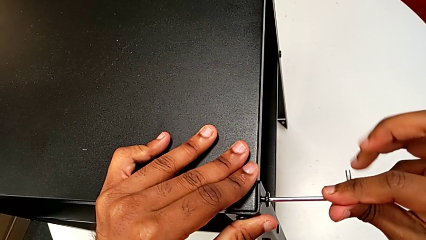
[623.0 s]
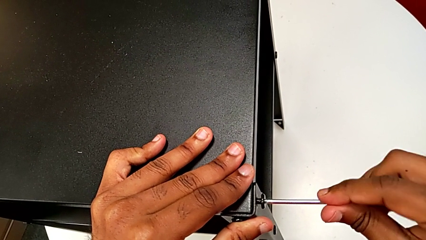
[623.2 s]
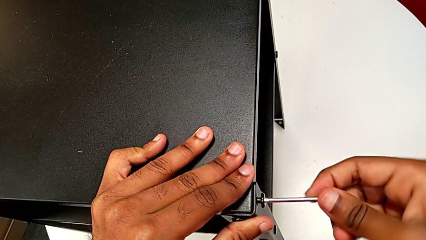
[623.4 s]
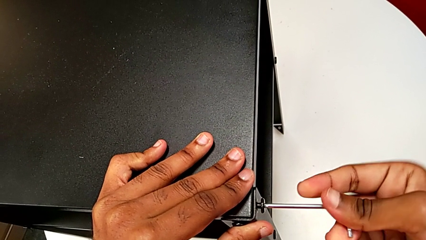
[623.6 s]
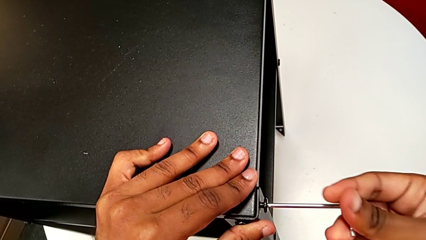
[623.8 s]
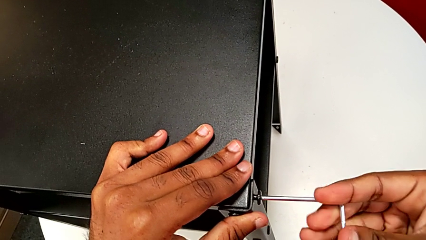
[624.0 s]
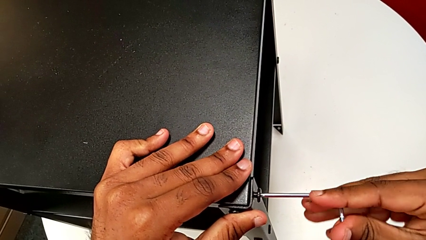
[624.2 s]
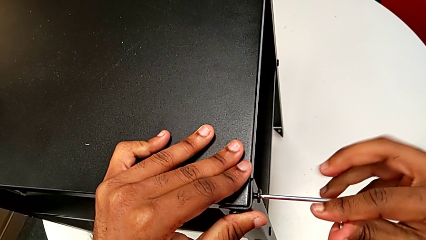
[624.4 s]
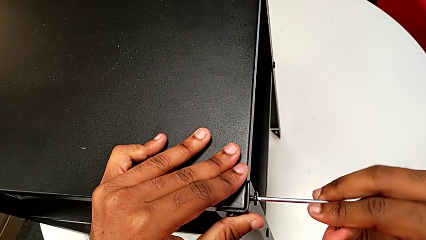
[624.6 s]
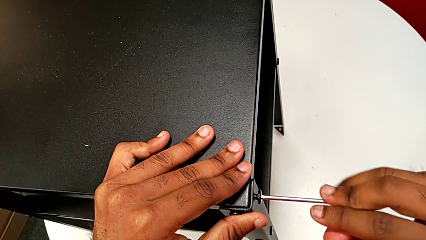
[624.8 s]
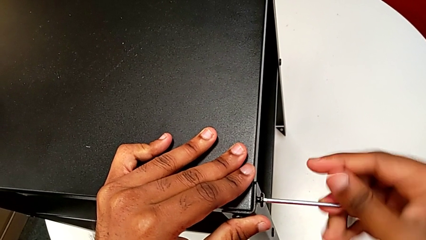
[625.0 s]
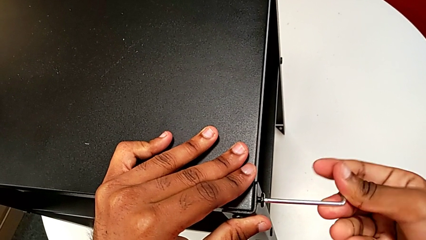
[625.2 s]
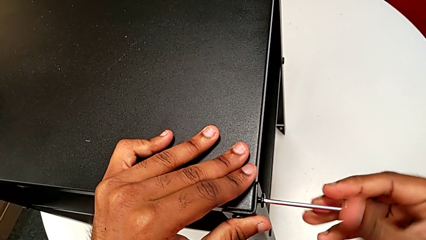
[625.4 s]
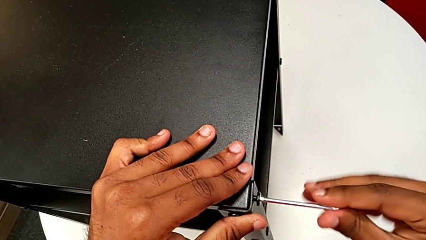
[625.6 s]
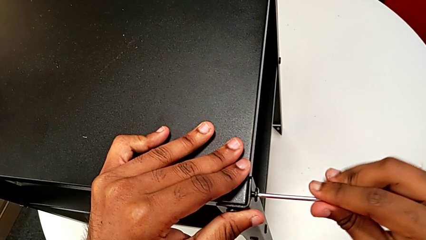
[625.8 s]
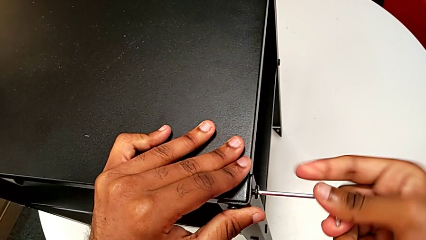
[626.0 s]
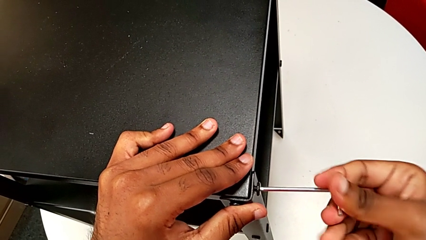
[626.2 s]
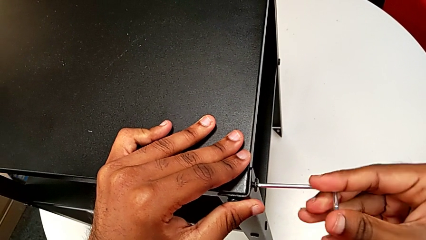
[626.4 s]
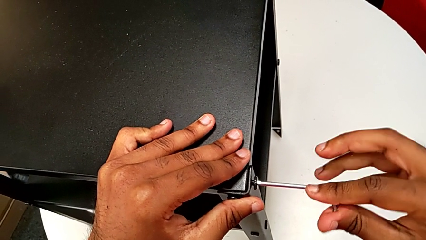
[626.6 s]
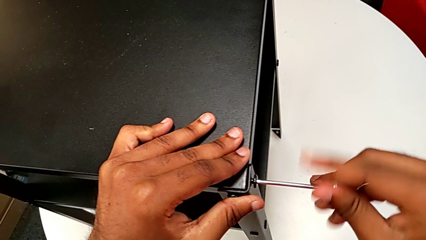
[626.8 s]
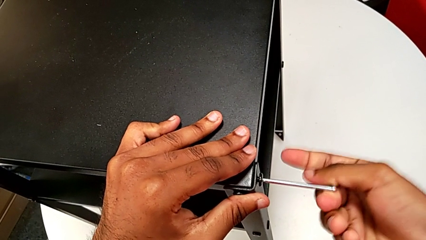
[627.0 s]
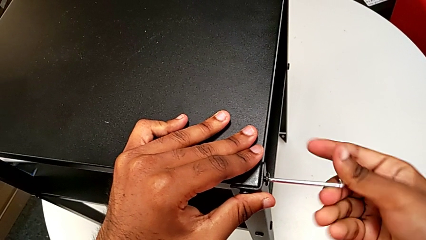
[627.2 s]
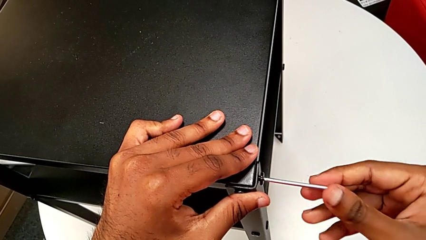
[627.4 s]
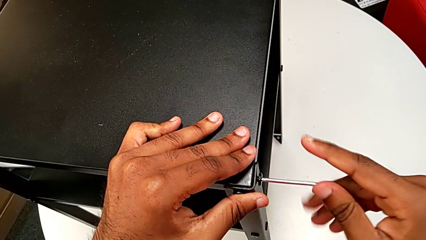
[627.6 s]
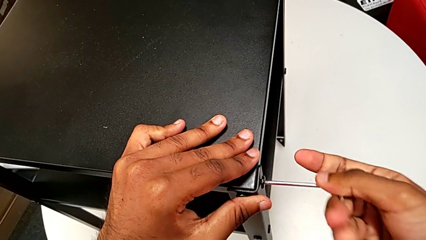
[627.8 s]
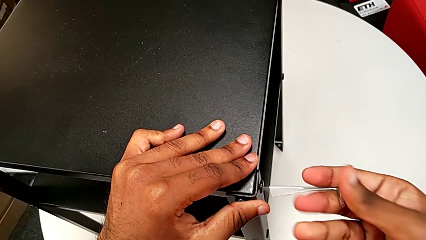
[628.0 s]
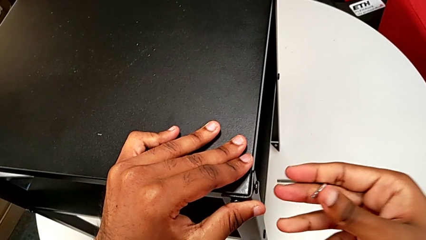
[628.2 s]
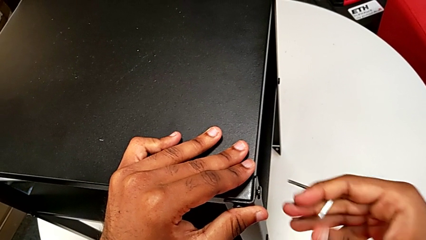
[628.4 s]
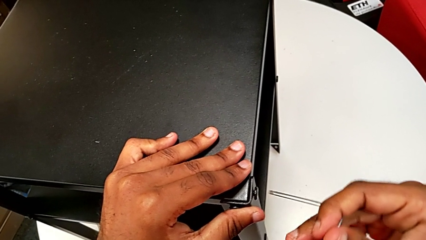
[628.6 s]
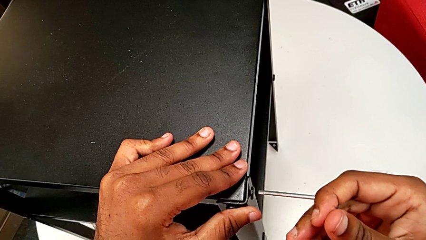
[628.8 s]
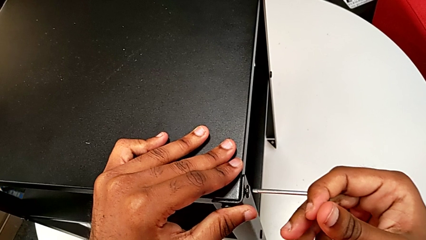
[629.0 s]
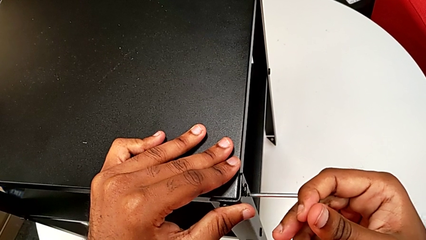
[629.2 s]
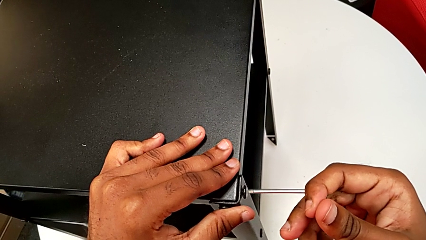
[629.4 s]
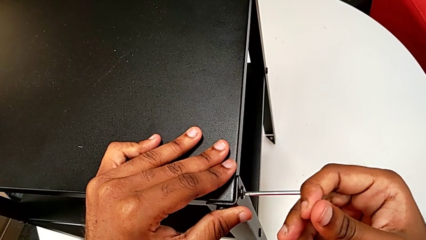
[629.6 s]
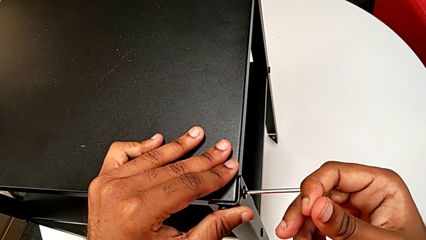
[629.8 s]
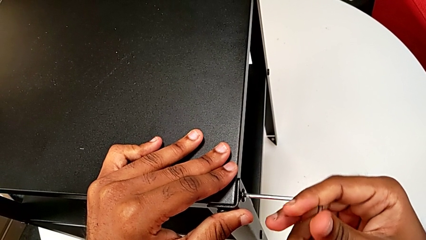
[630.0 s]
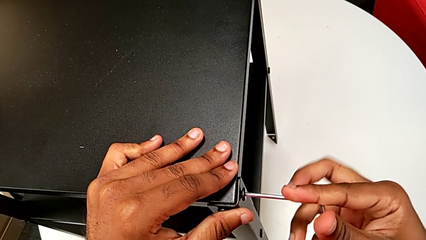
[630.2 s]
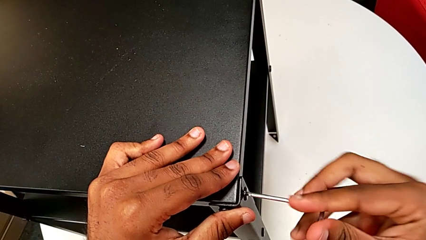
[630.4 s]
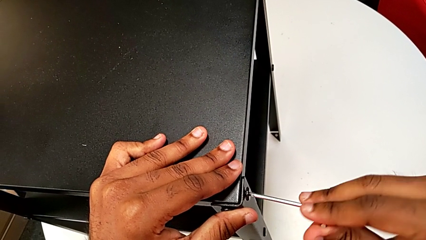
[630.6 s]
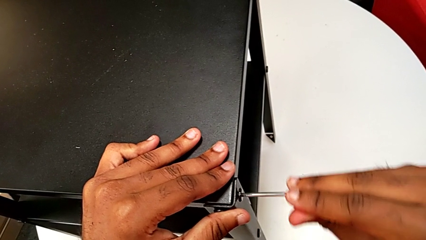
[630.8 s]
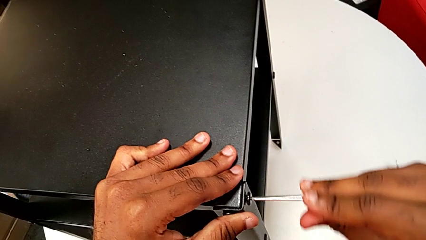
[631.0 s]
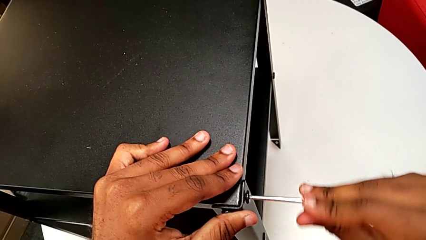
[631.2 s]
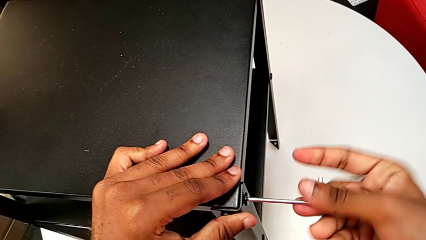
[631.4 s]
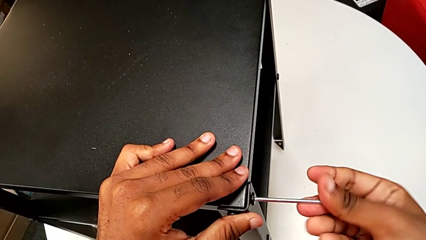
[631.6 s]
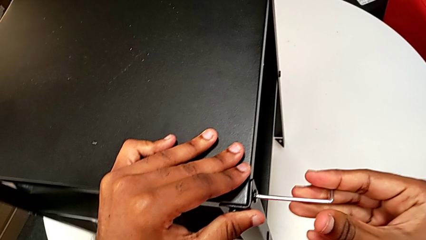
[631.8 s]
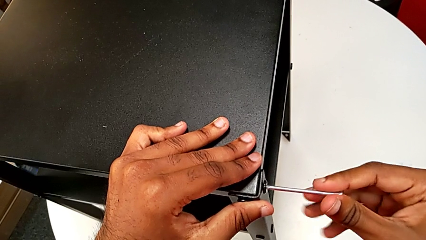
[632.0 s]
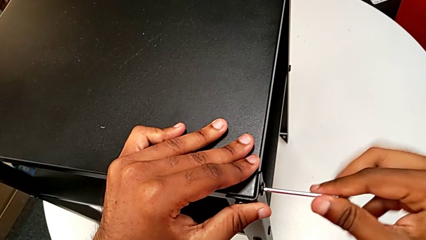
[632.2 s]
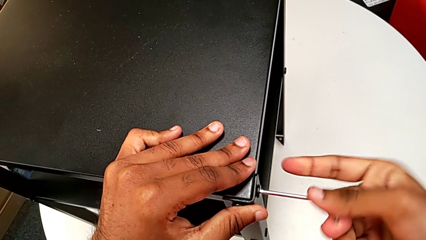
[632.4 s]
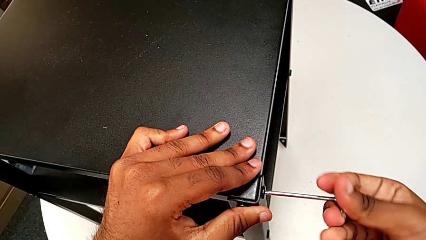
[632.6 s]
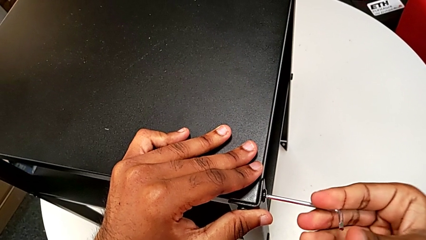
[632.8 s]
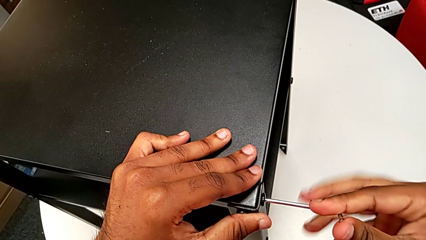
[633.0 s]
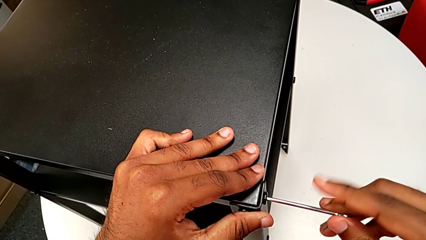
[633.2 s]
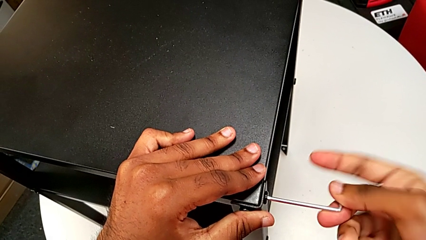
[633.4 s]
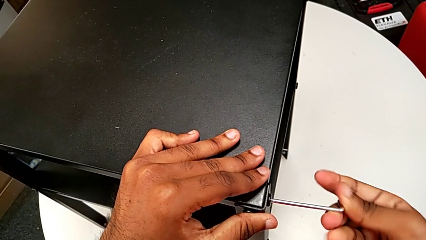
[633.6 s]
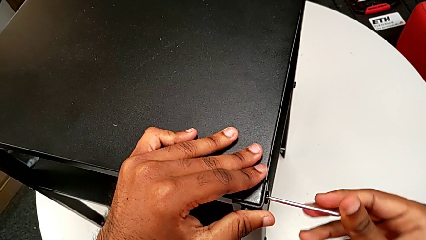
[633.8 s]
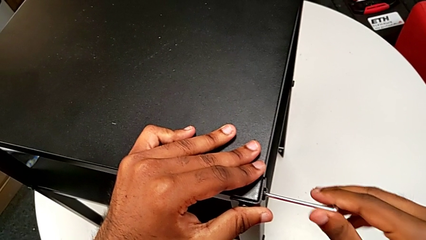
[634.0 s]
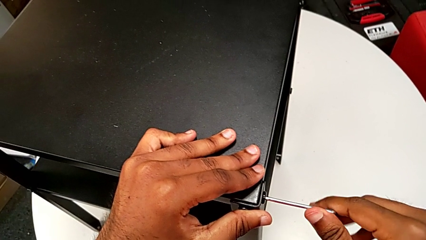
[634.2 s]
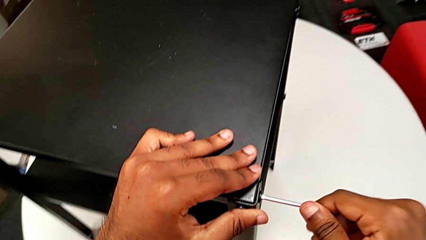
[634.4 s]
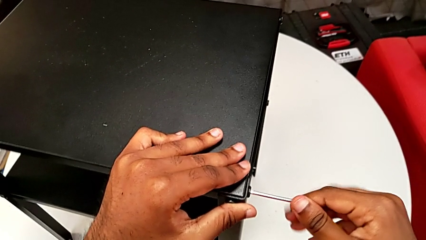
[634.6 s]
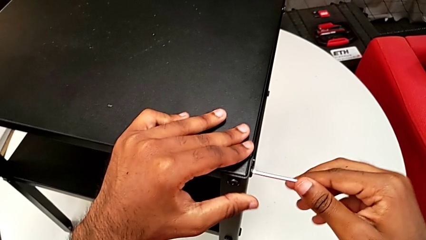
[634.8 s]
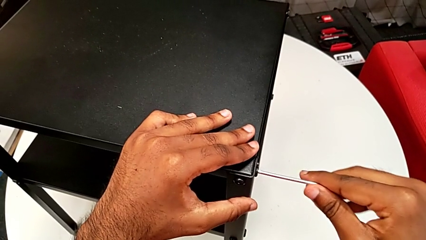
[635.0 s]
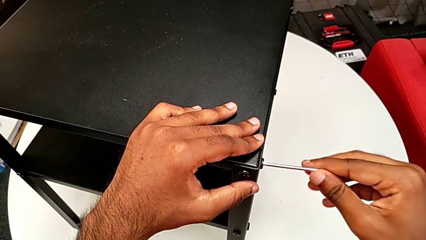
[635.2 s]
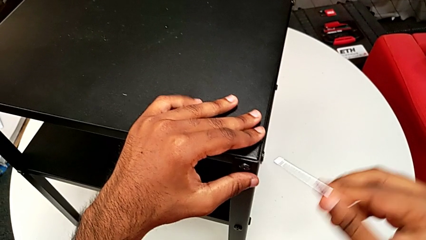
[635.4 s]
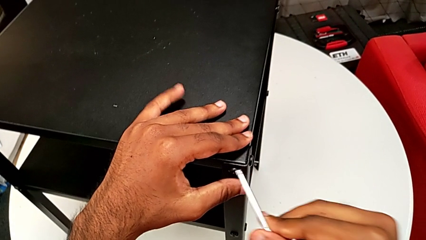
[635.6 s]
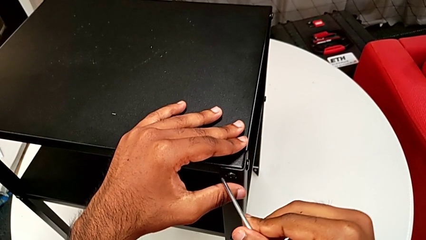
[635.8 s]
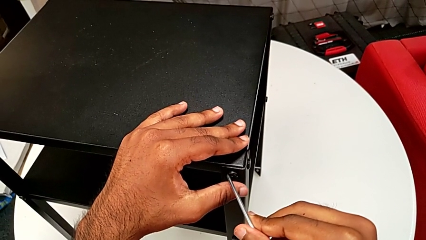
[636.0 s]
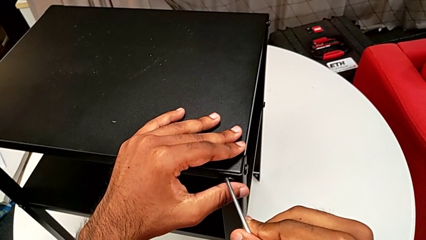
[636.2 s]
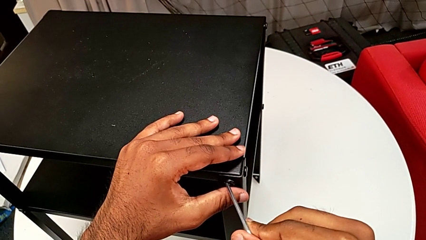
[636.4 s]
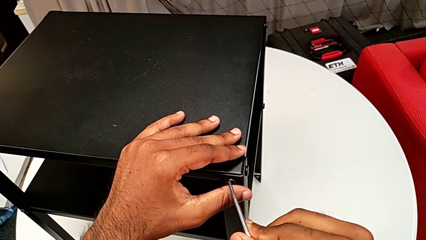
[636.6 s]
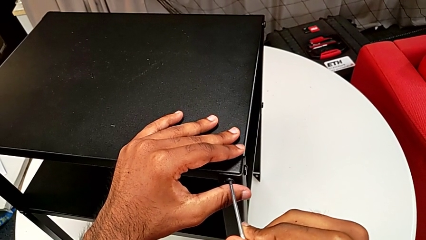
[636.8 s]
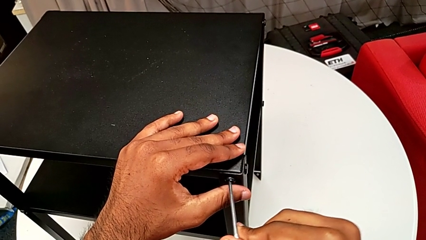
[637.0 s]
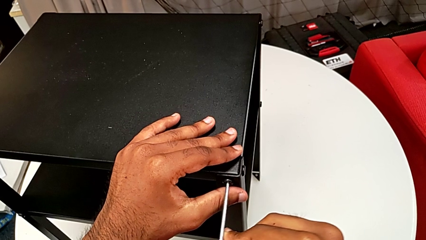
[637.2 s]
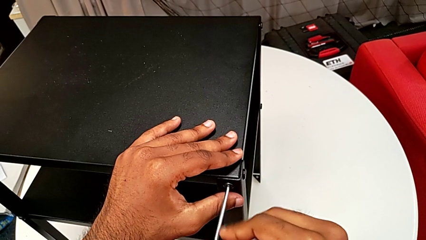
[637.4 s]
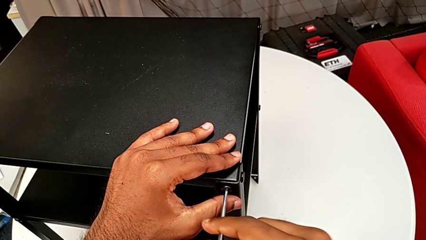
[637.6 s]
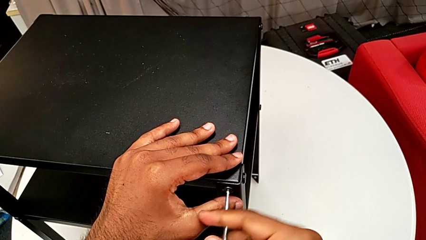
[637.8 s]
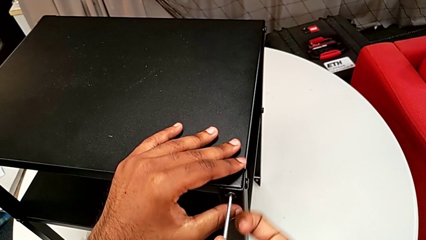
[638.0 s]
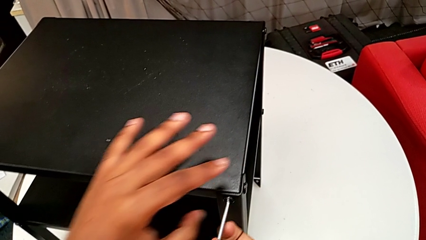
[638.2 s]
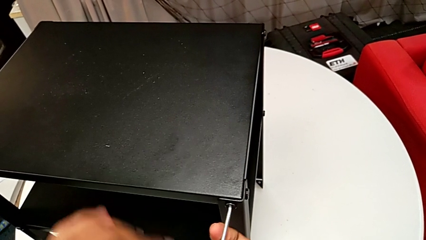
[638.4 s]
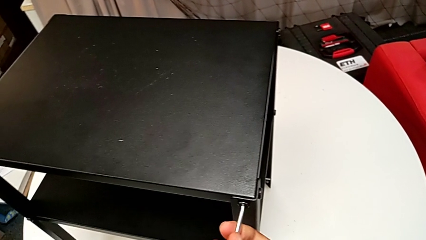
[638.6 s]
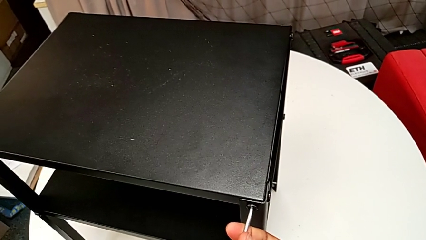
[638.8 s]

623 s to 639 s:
The camera wearer is screwing the two remaining screws. They keep screwing the hex socket head, withdraw the Allen wrench, insert it, screw the hex socket head, withdraw the Allen wrench and insert it.
